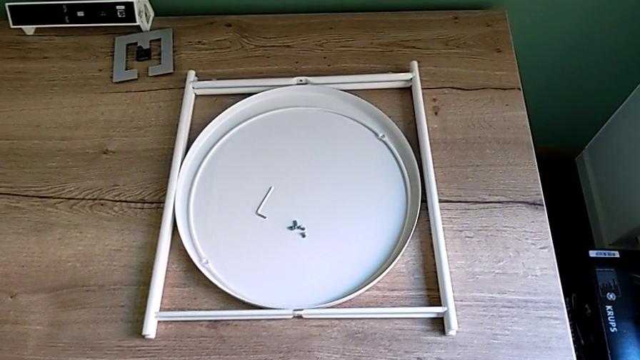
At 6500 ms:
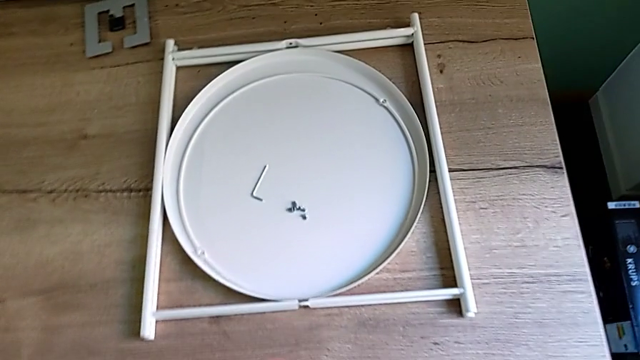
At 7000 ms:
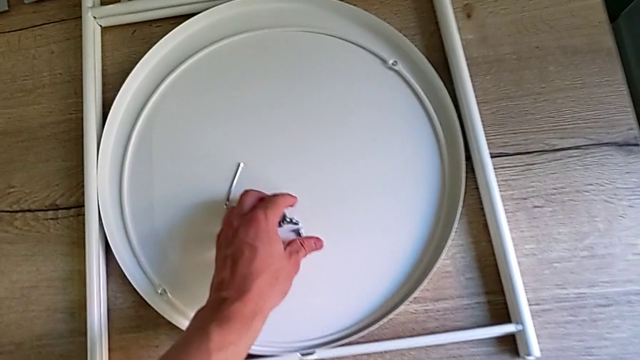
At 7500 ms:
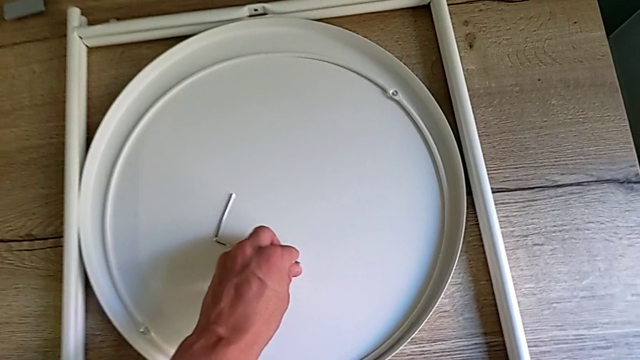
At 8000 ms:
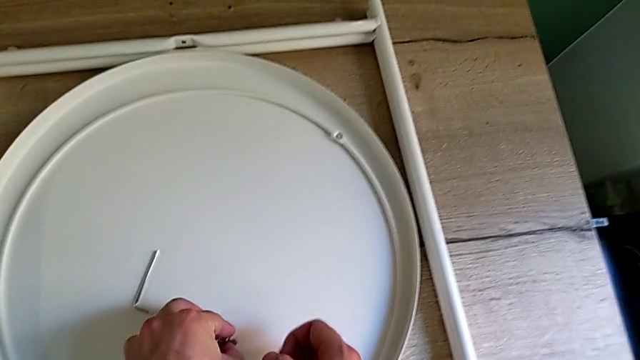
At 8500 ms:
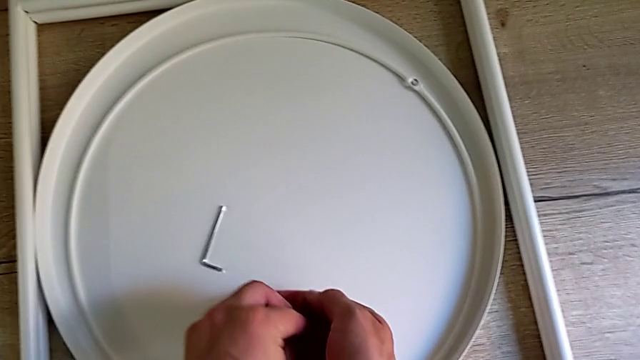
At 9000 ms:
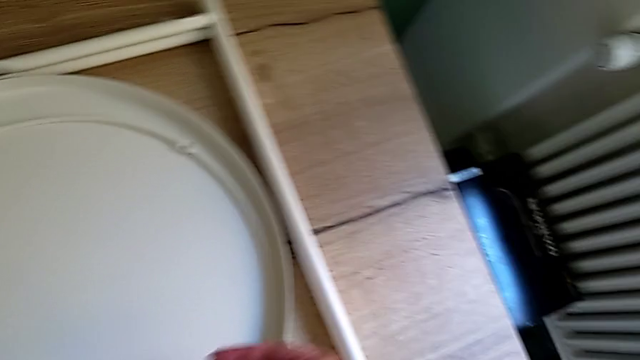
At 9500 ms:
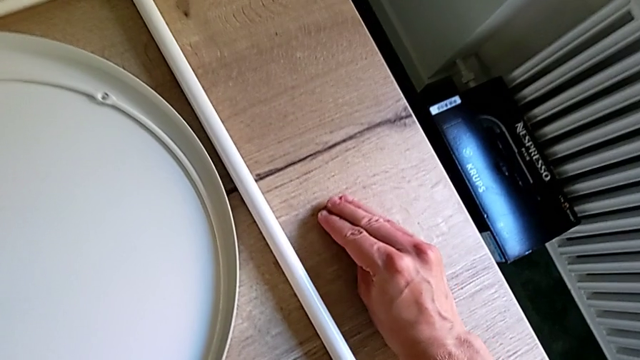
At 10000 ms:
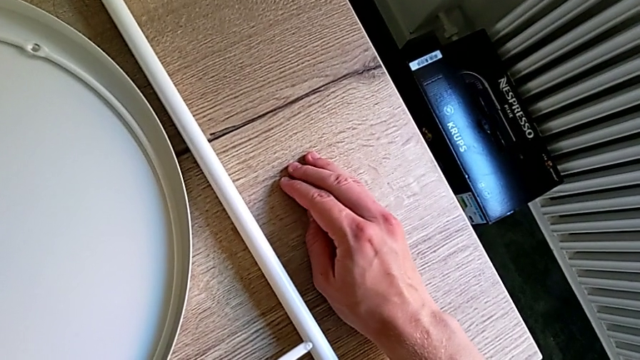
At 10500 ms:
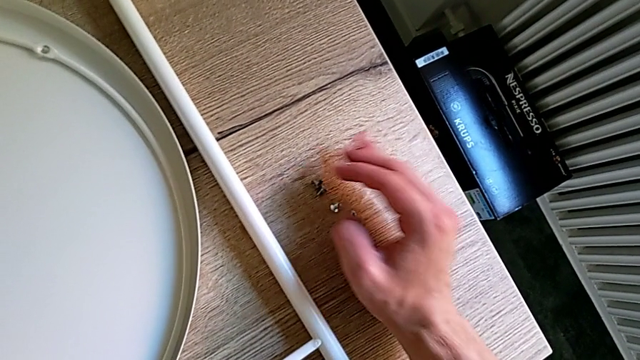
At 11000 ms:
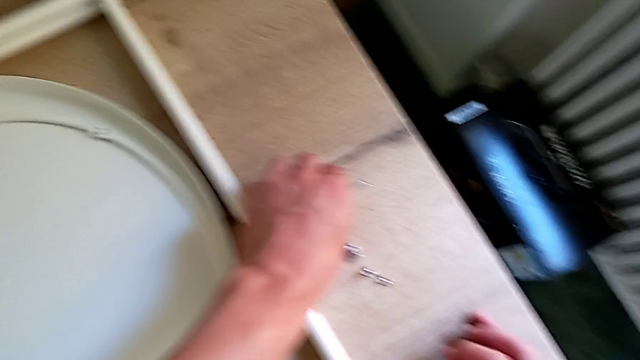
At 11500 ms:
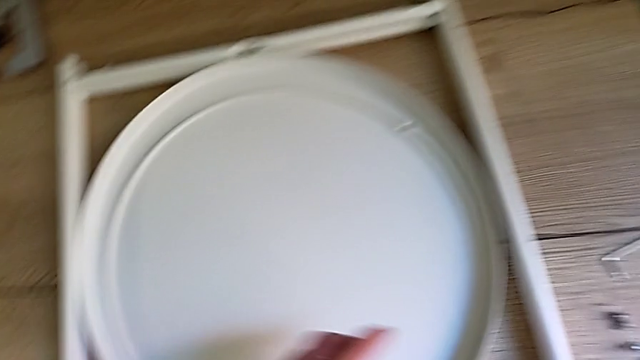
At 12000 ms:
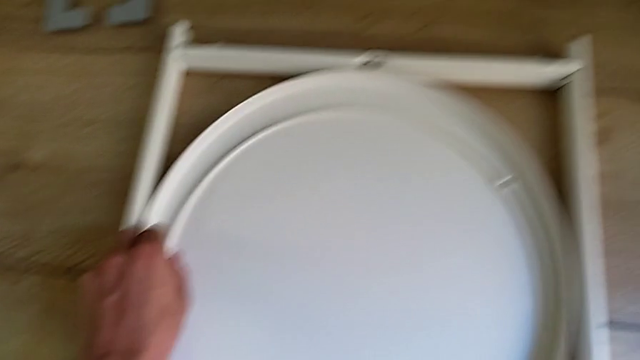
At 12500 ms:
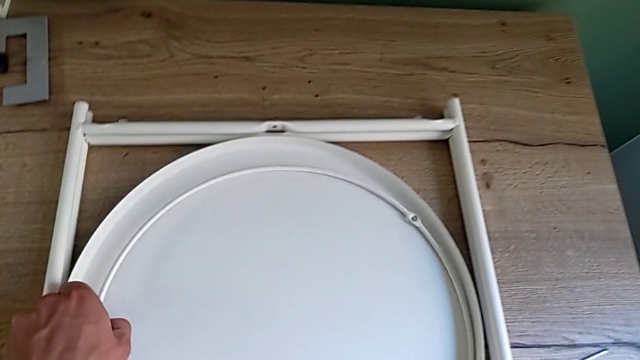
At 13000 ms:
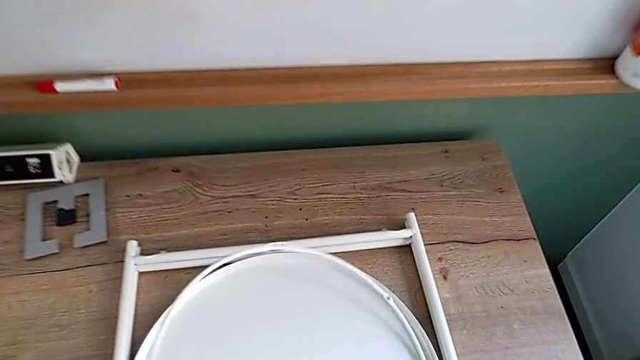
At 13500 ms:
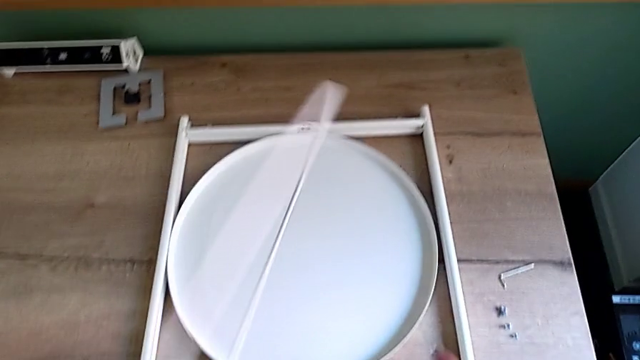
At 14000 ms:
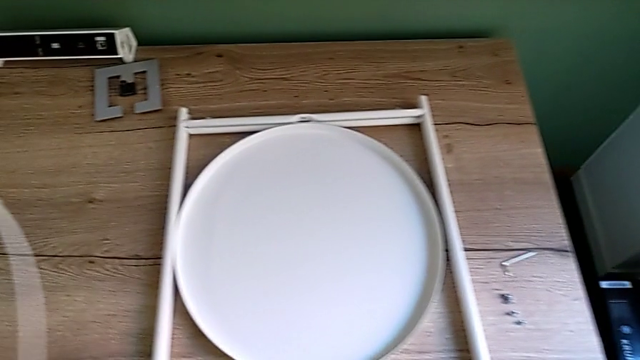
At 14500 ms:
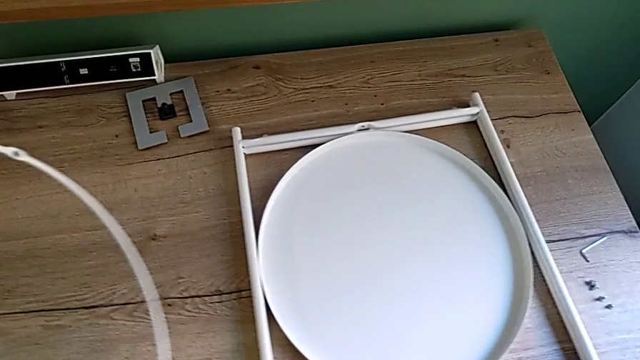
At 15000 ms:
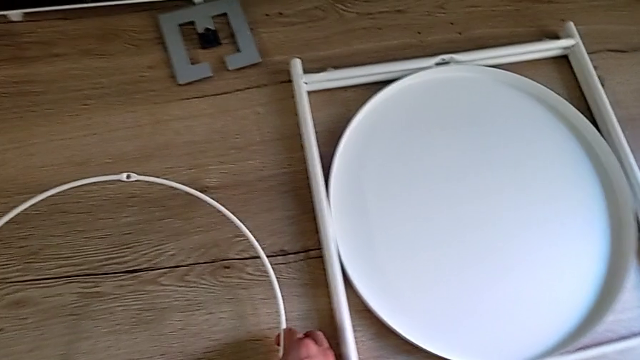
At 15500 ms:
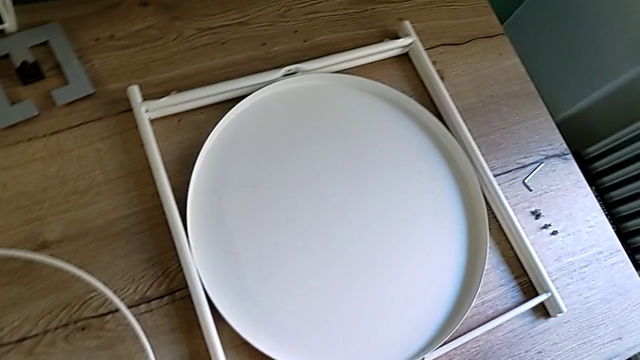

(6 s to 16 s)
The camera wearer is assembling the legs together. They grab the hex socket head, place it, grab the circle and place it.

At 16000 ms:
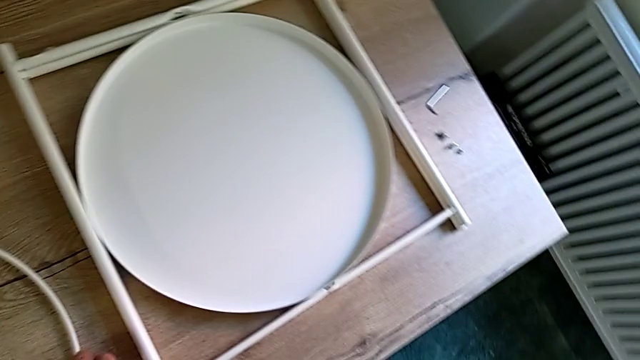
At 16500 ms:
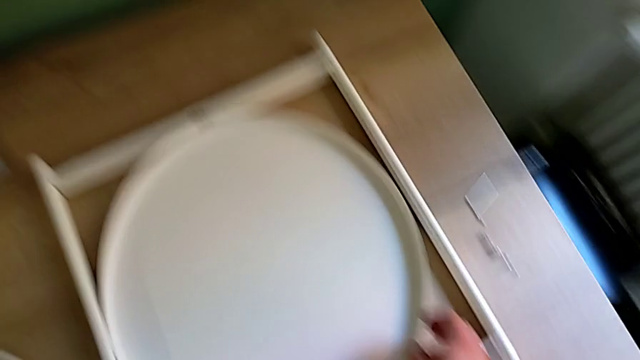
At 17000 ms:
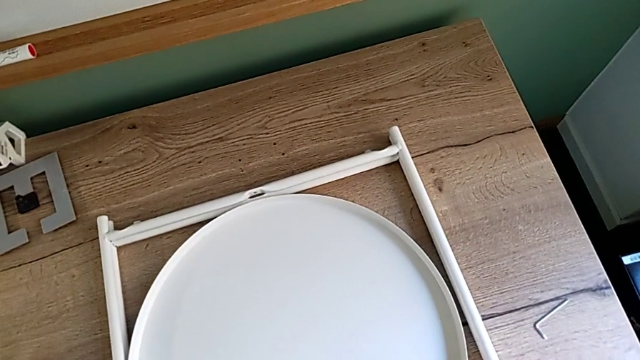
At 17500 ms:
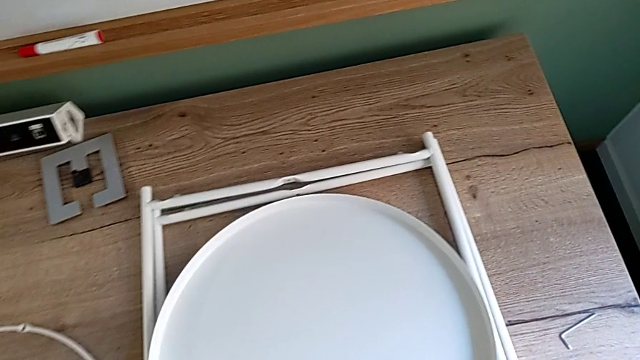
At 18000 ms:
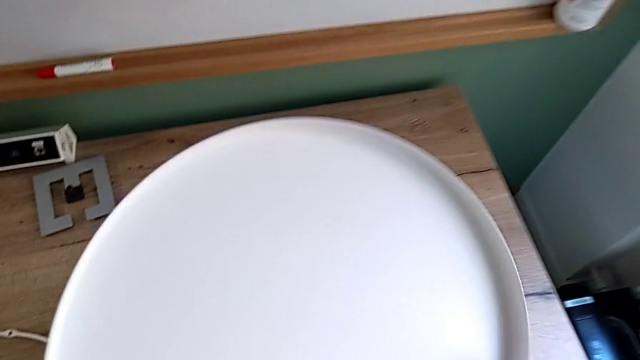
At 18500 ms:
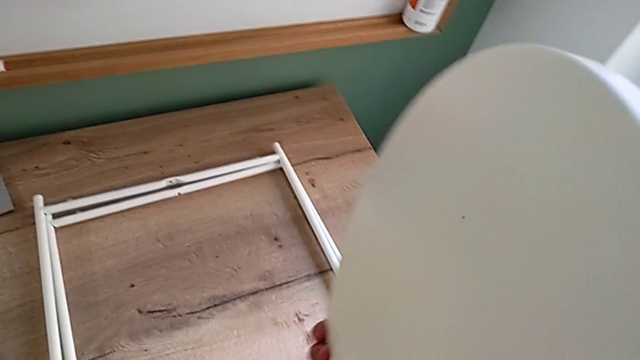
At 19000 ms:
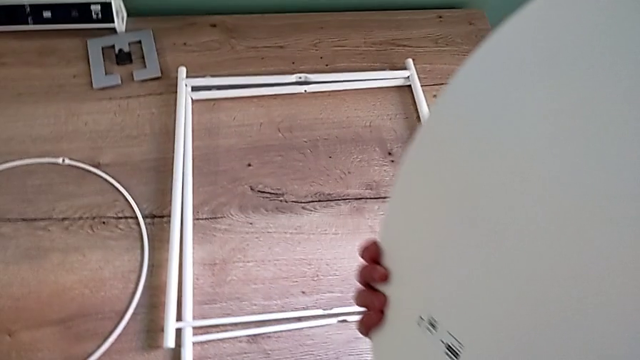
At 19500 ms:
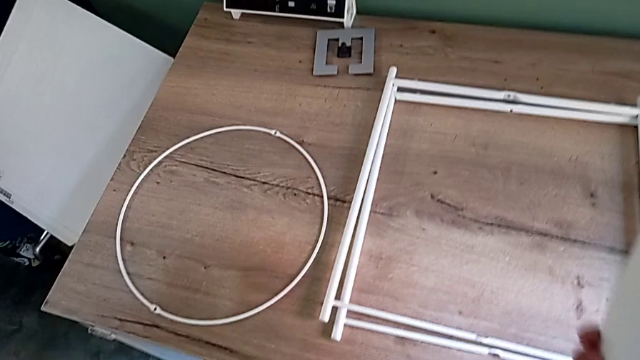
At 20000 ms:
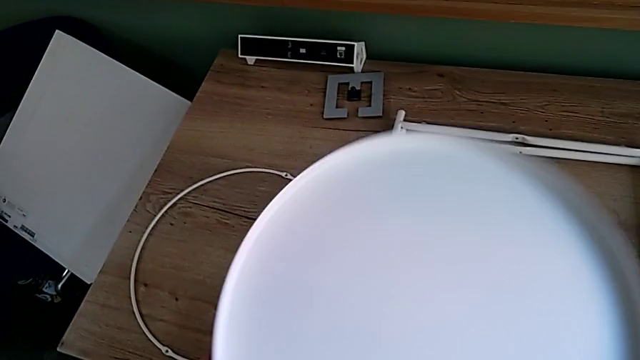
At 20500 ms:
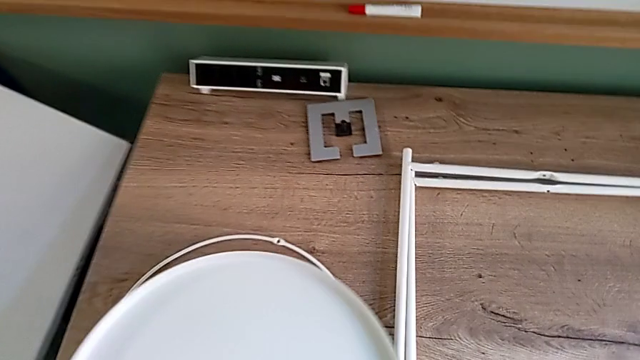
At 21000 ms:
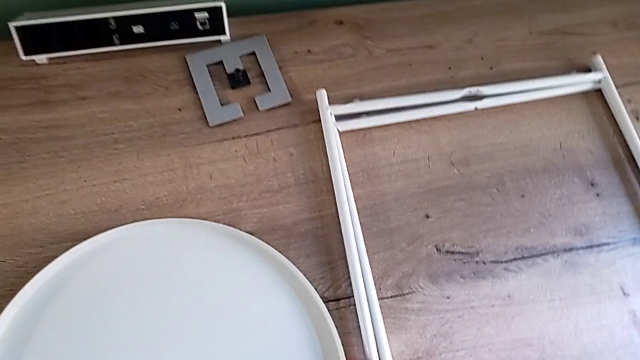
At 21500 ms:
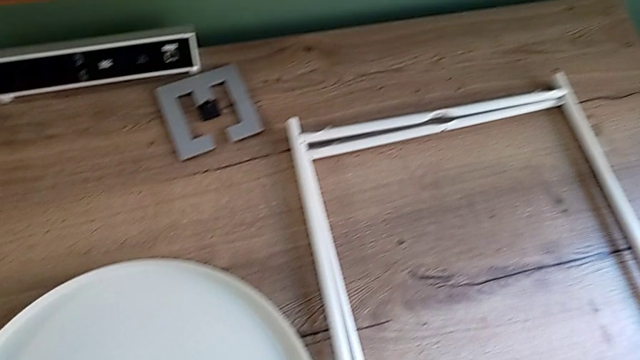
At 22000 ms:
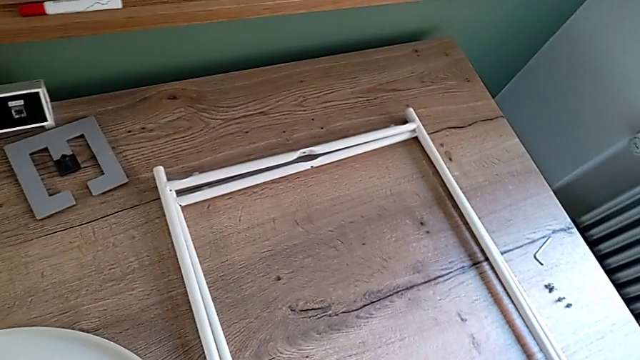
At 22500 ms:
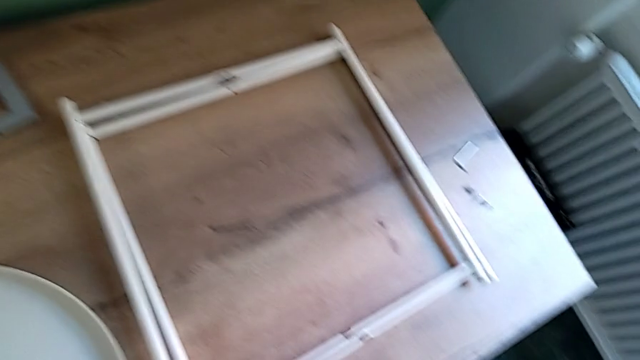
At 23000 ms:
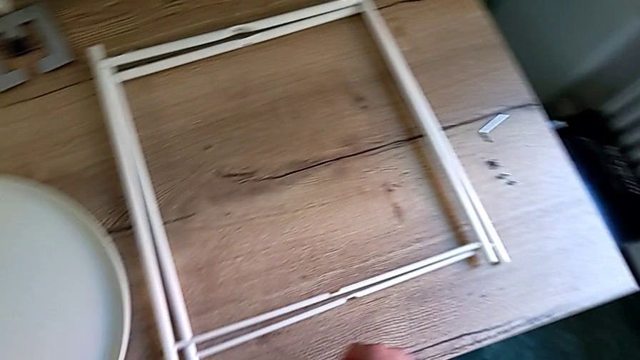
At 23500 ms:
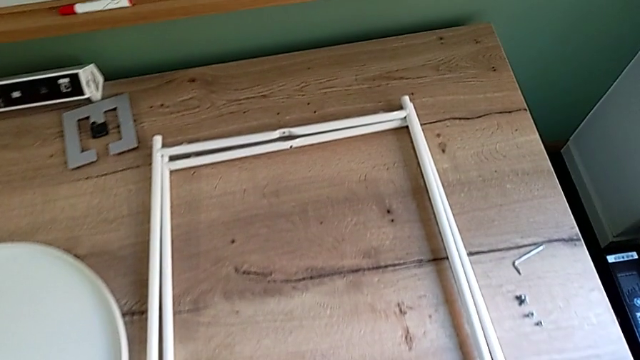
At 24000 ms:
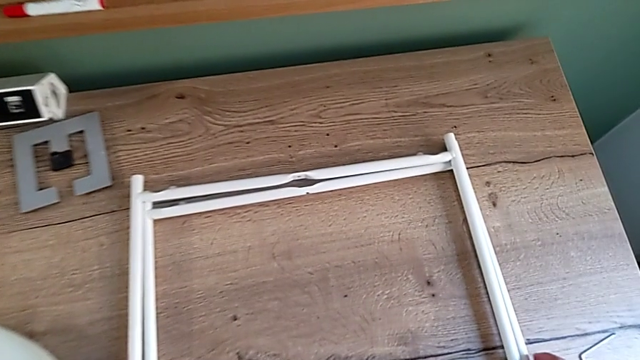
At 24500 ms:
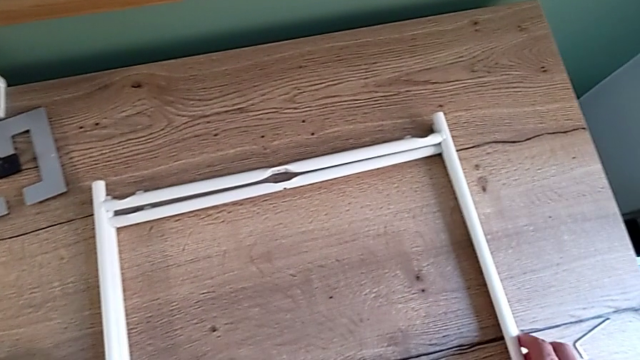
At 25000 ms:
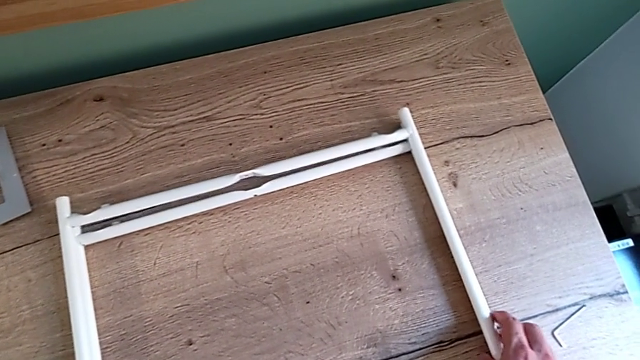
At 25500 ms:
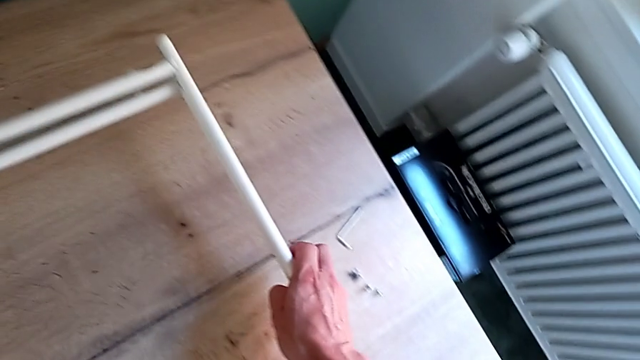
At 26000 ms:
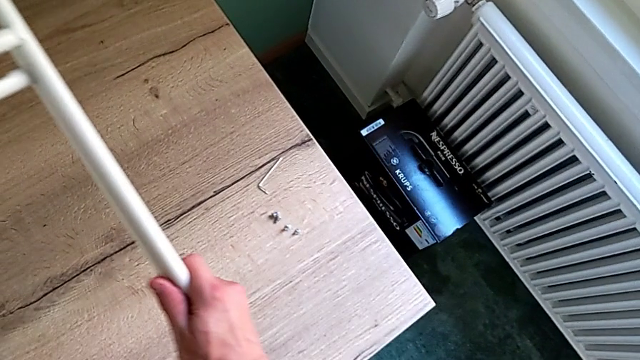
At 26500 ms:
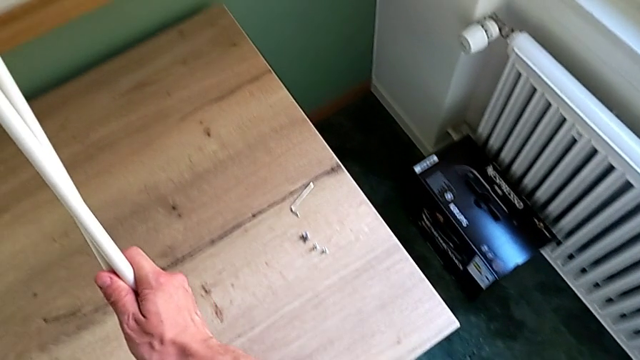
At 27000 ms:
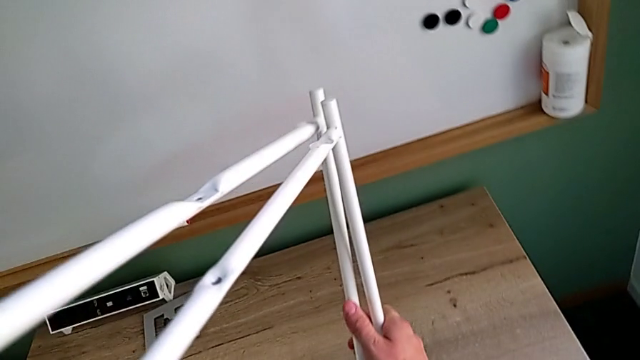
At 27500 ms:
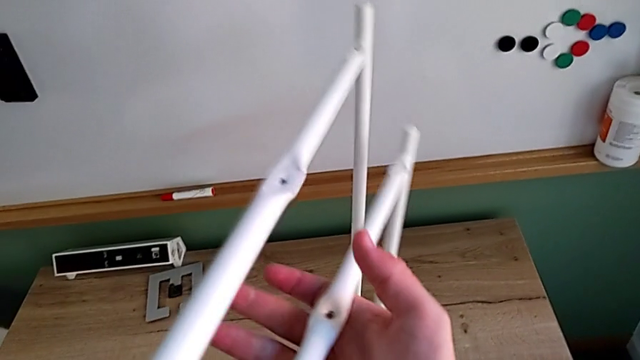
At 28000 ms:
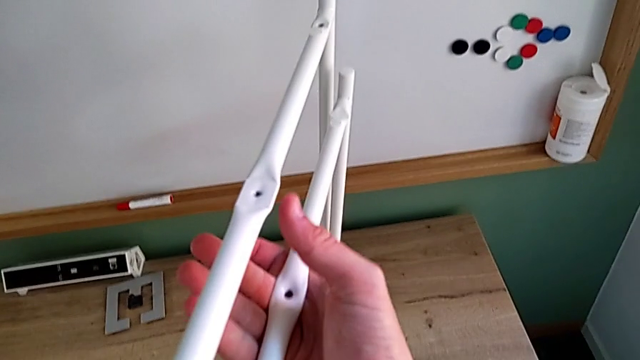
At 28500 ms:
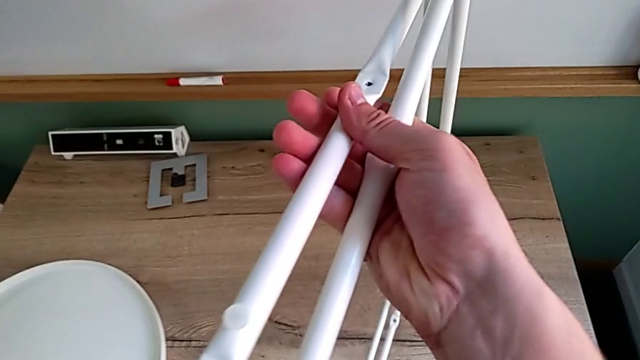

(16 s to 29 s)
The camera wearer is assembling the legs together. They lift the tray, place it, grab the leg and lift it.
